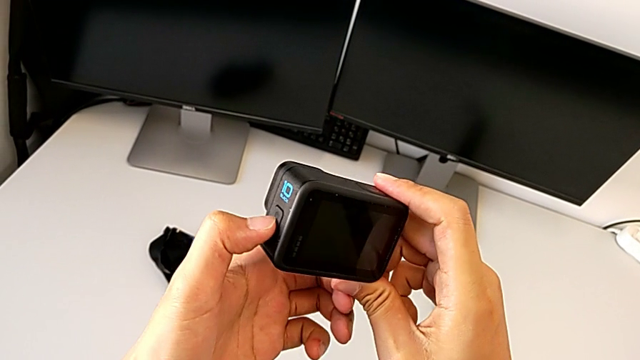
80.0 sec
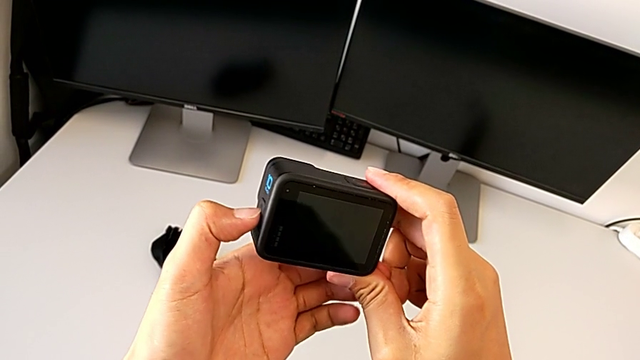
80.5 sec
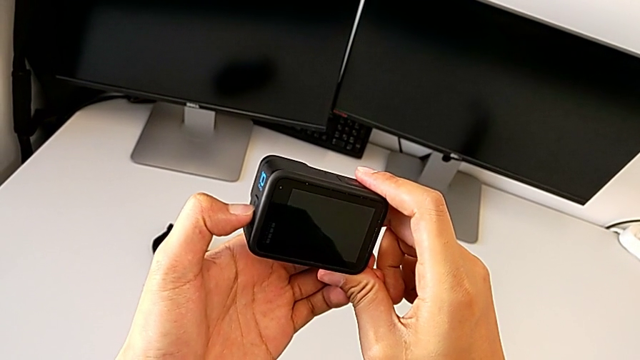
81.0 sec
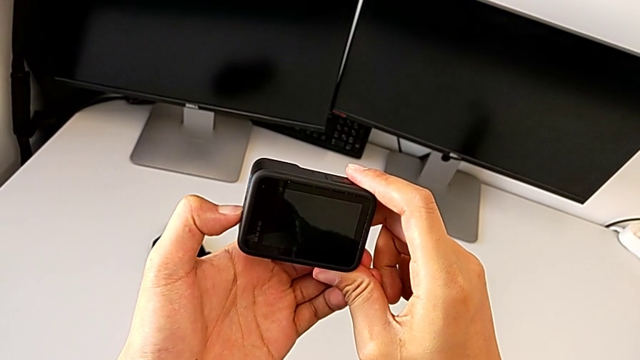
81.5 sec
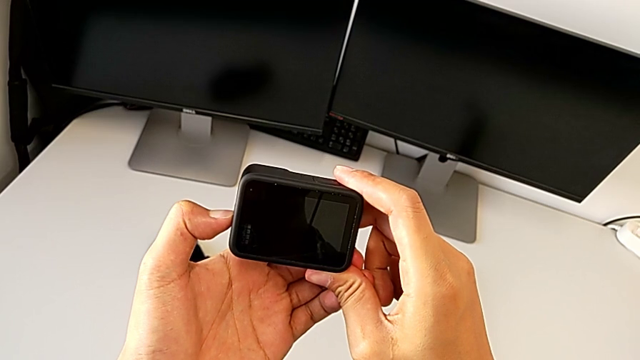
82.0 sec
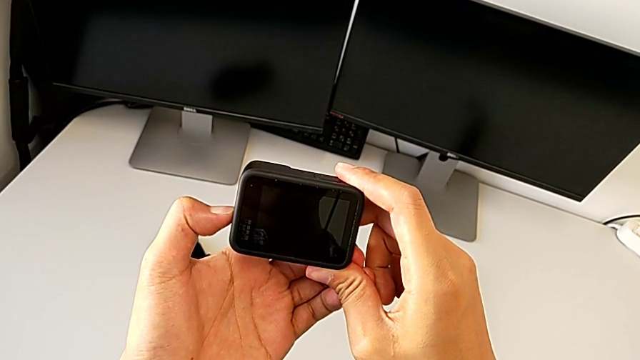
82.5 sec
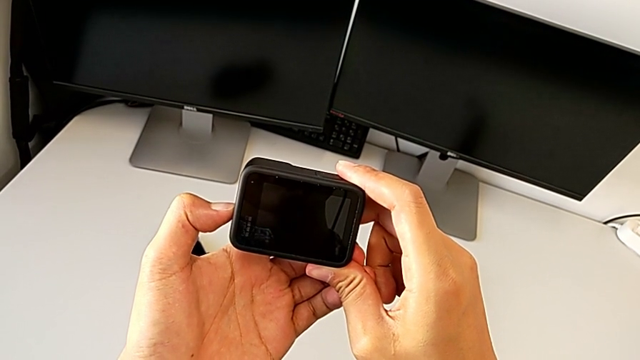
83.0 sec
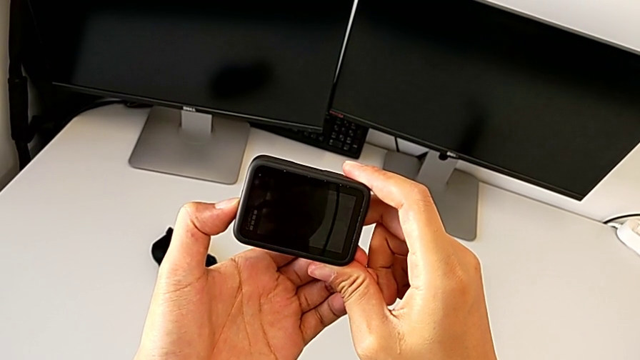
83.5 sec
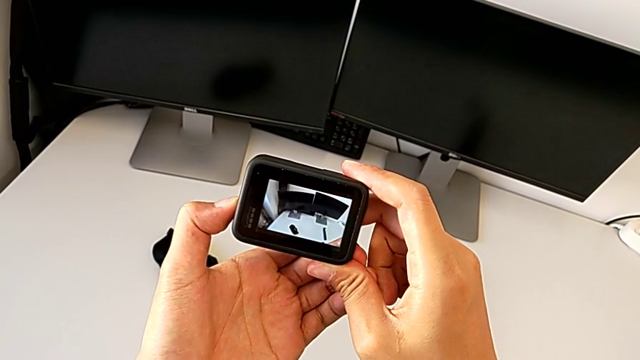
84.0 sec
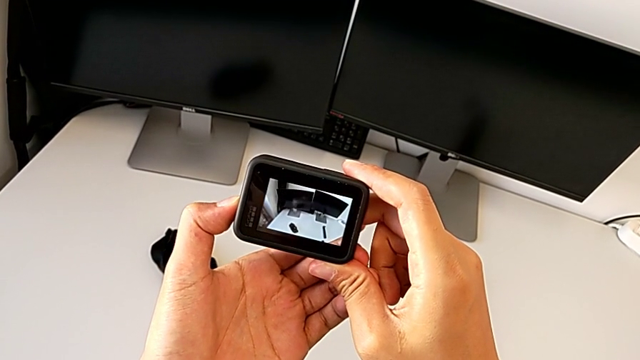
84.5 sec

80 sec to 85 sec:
The camera wearer is turning the GoPro on. They press the button.

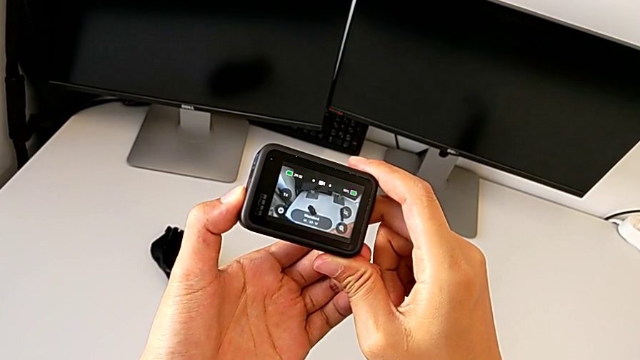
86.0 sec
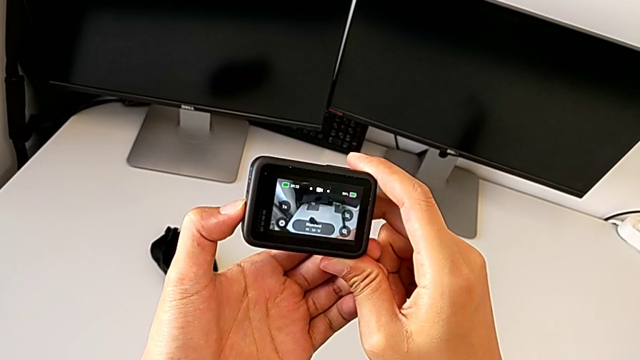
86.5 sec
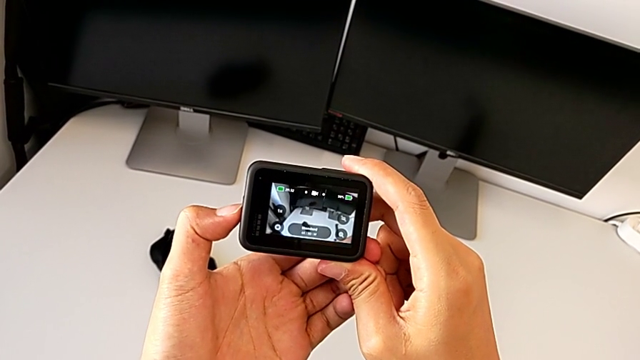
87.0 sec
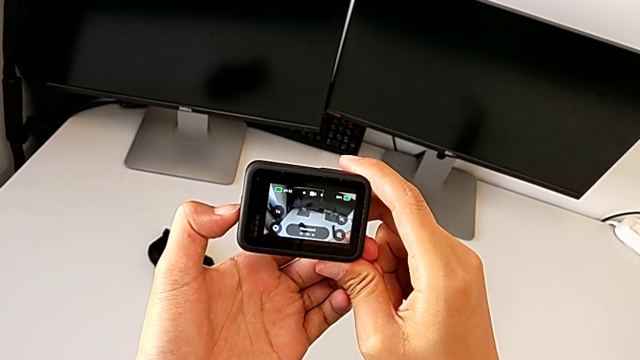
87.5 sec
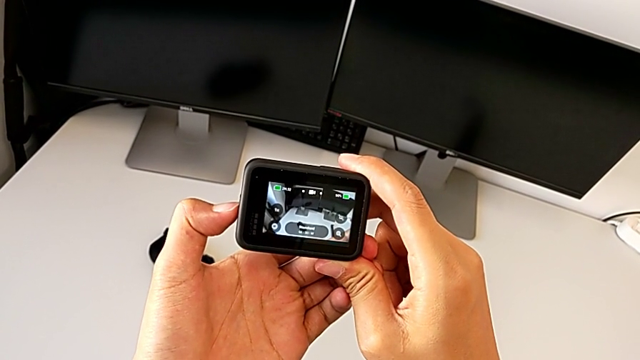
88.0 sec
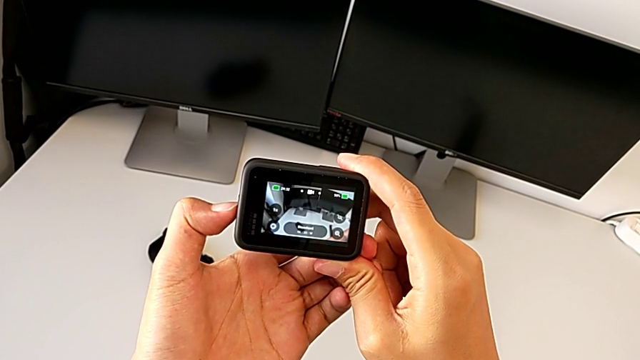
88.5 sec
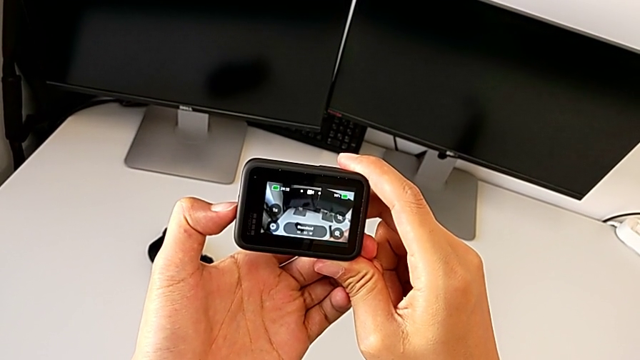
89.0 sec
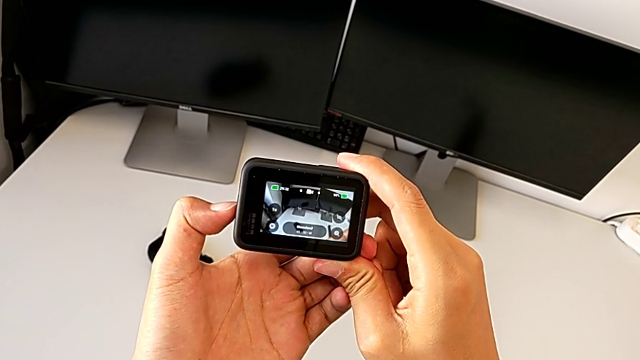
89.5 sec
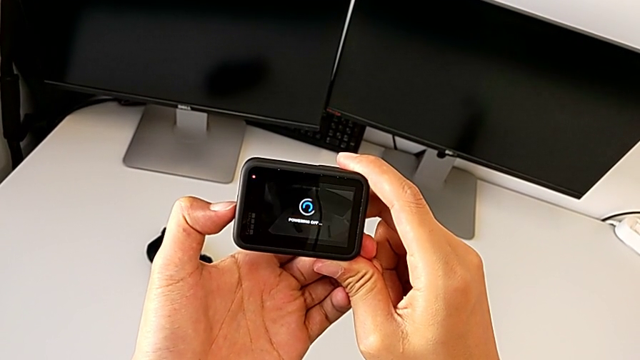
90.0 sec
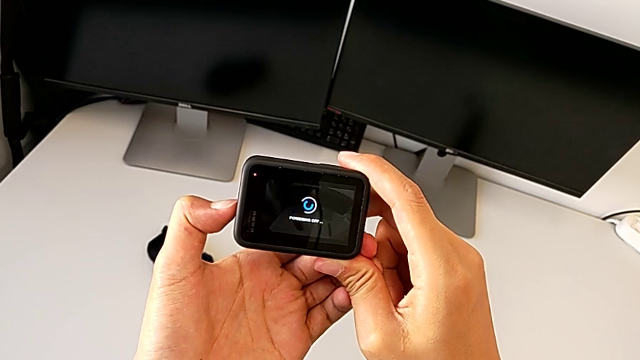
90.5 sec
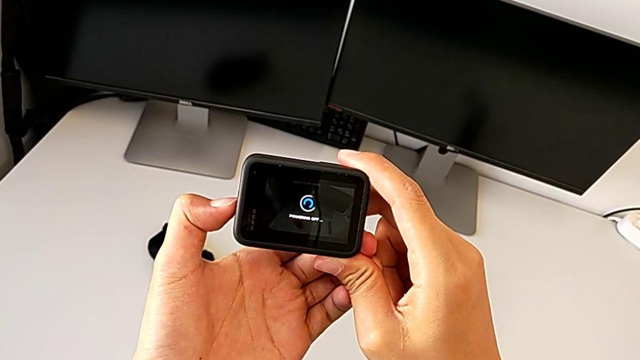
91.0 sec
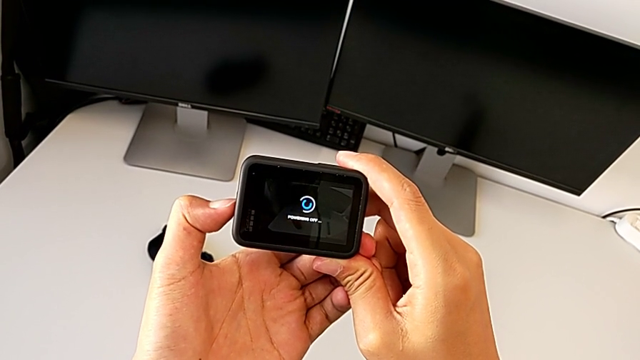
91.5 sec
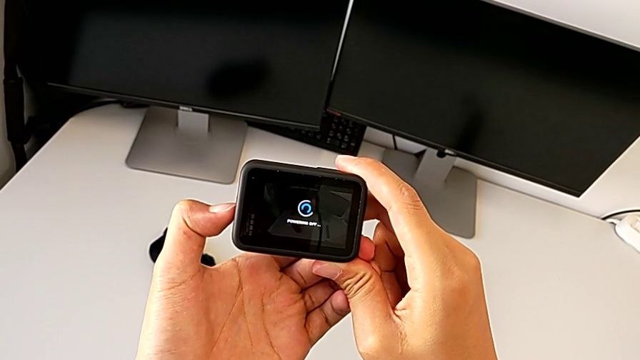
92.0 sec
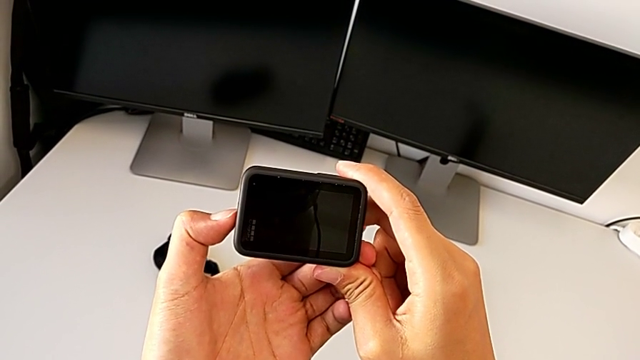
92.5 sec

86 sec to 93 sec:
The camera wearer turns the GoPro off. They press the button.

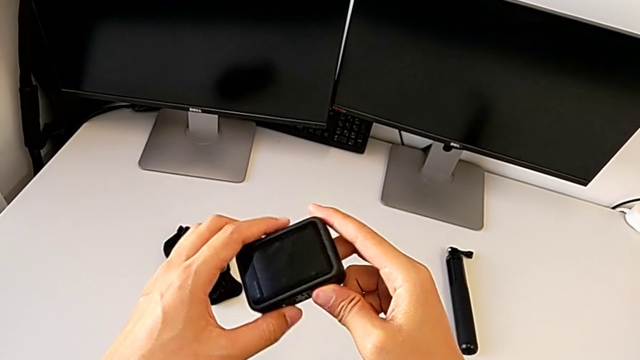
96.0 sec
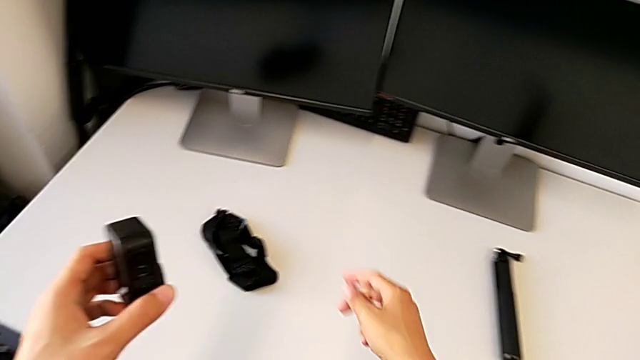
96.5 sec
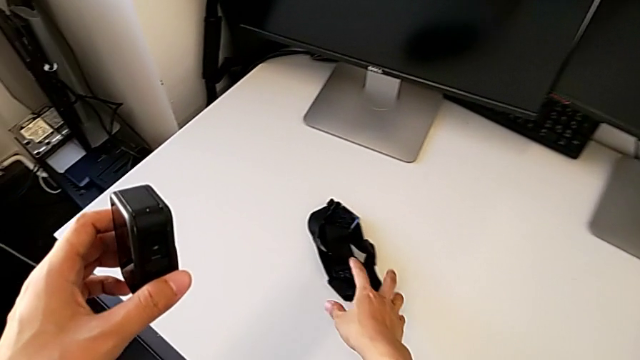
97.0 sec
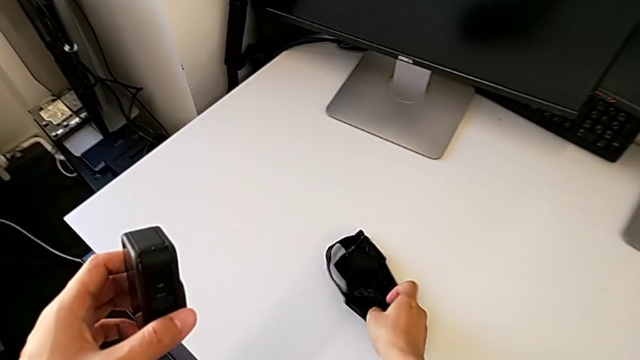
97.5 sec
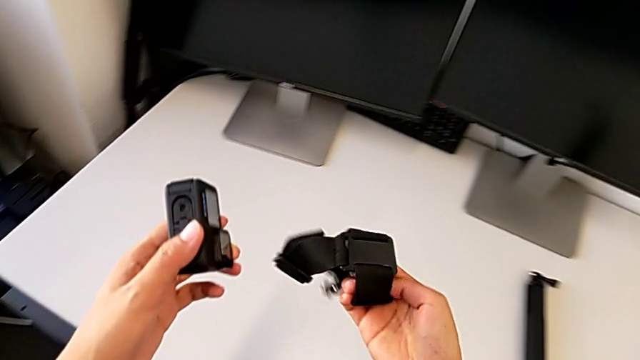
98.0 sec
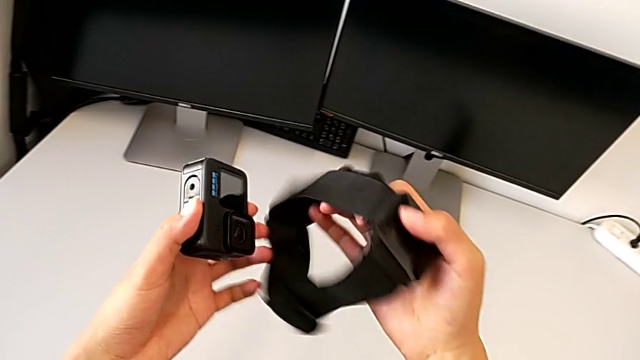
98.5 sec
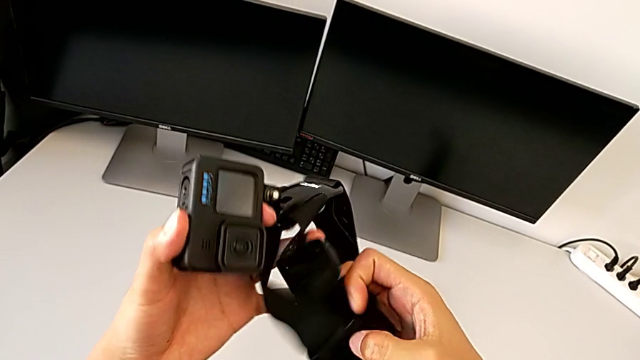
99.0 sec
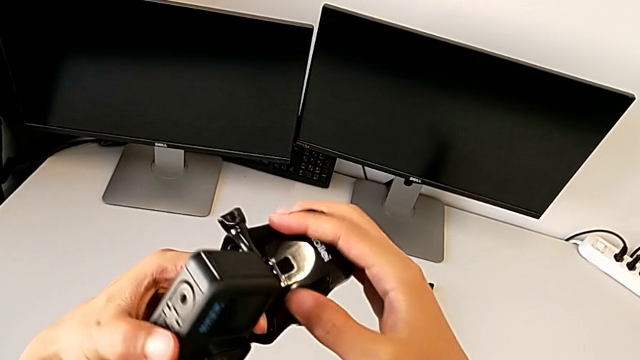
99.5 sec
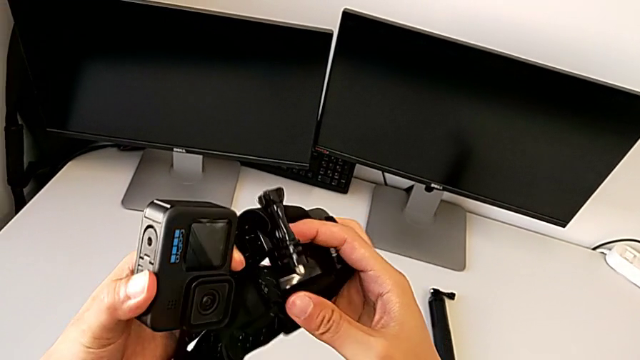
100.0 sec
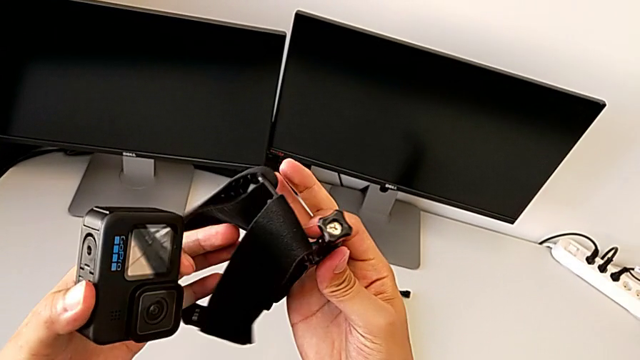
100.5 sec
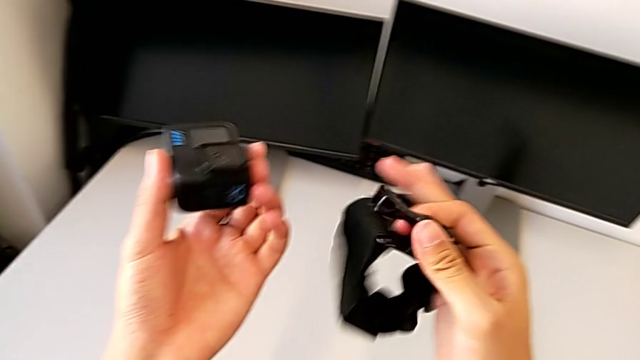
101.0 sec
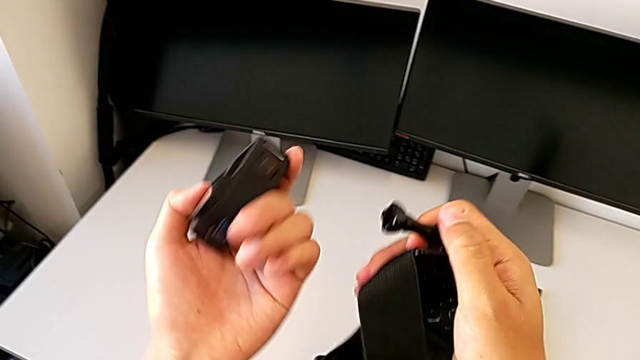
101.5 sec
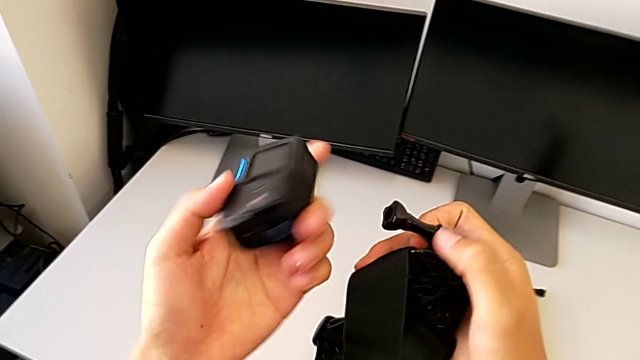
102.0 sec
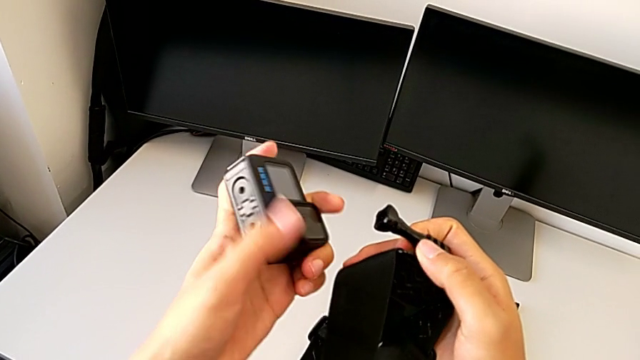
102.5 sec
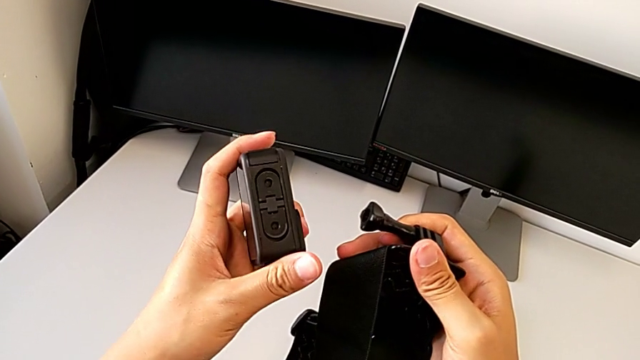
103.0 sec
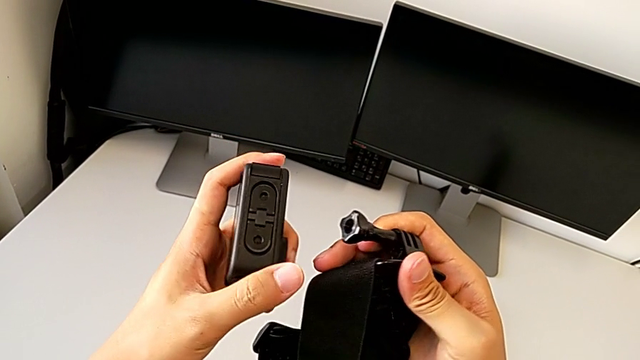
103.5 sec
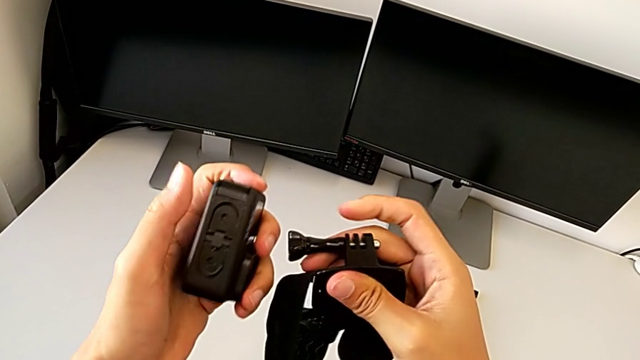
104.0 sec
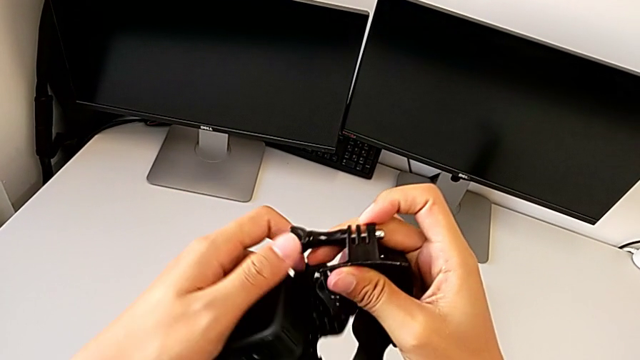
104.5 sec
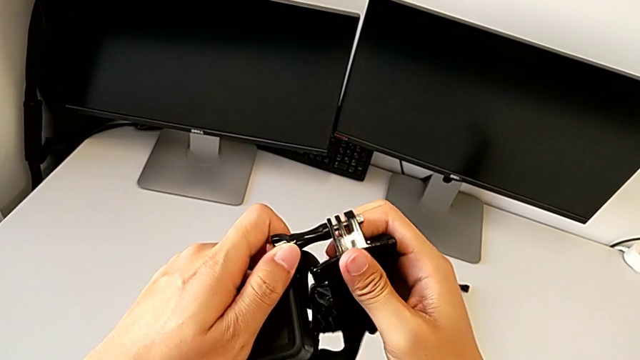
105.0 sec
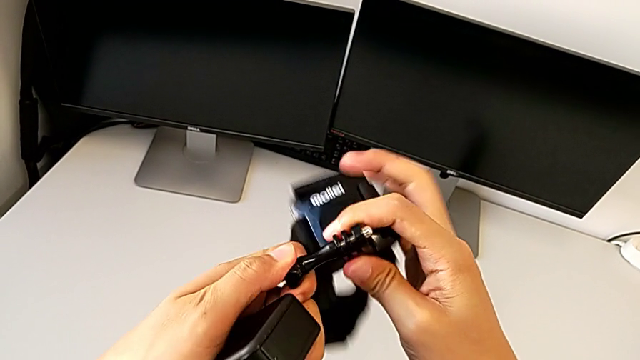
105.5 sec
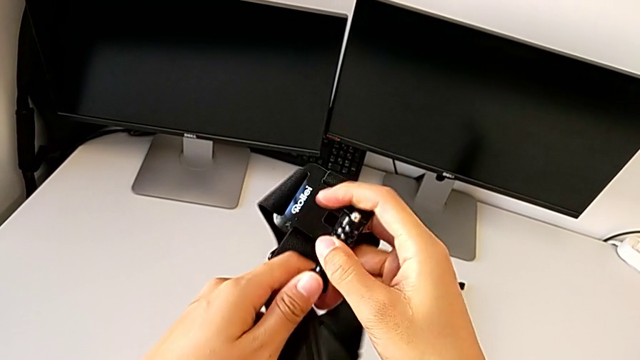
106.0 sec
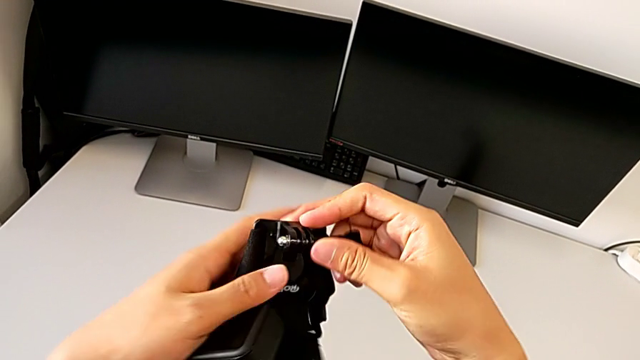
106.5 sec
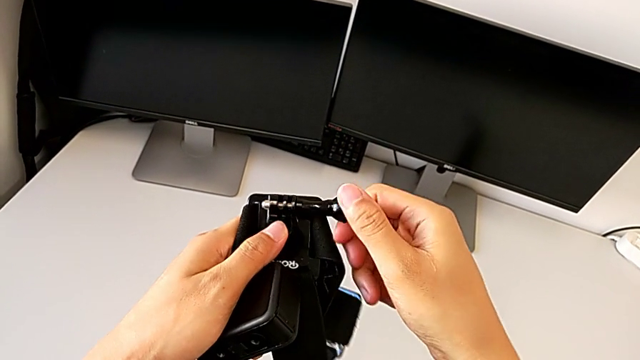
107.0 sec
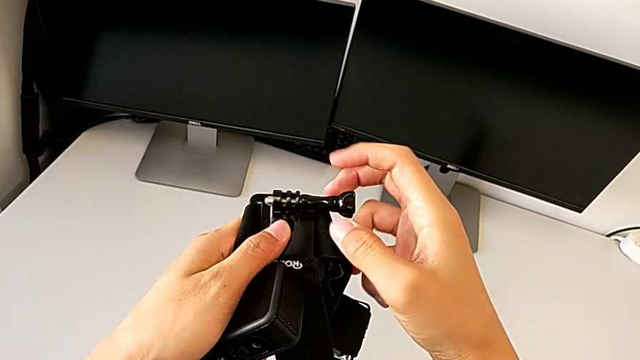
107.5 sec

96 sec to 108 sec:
The camera wearer is assembling the strap in the GoPro. They grab the strap, lift it, inspect the GoPro and begin to unscrew the black screw.
